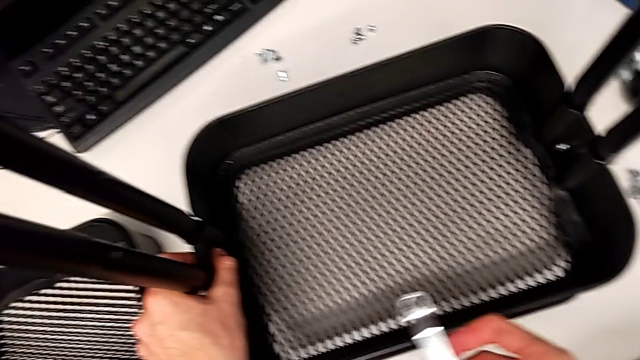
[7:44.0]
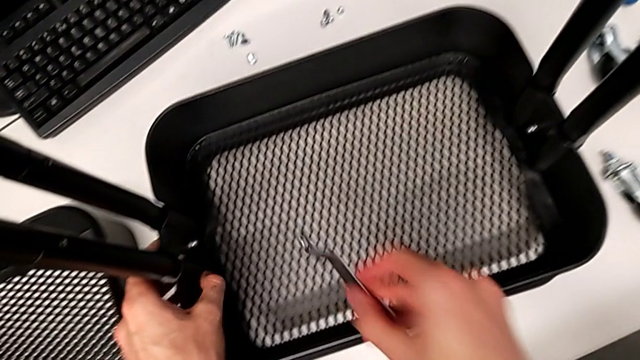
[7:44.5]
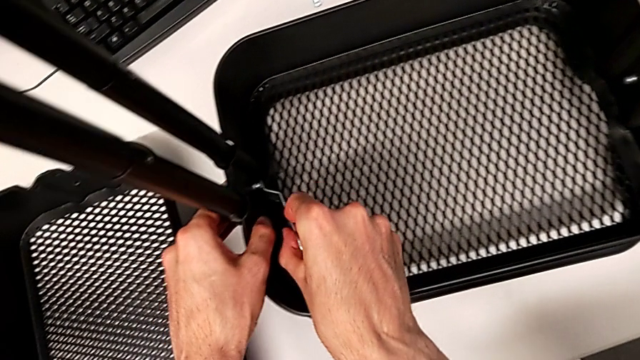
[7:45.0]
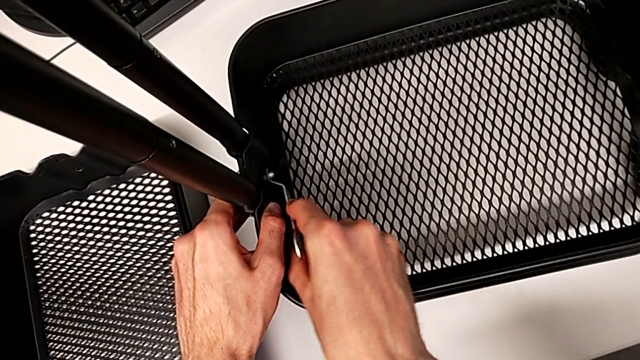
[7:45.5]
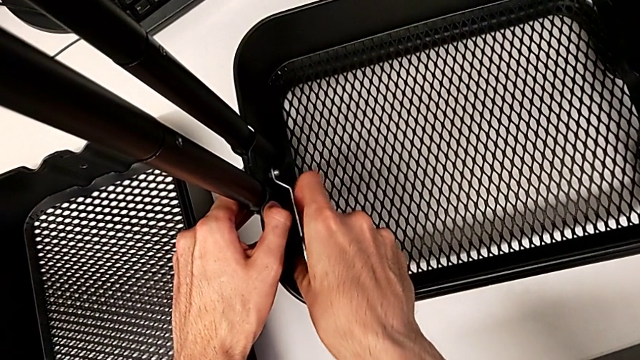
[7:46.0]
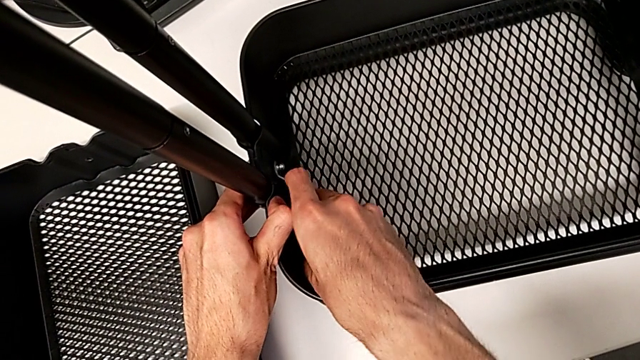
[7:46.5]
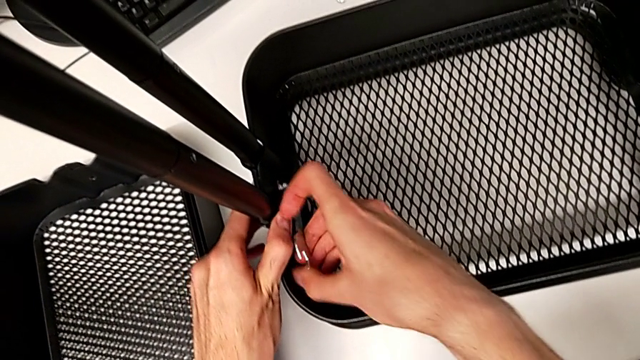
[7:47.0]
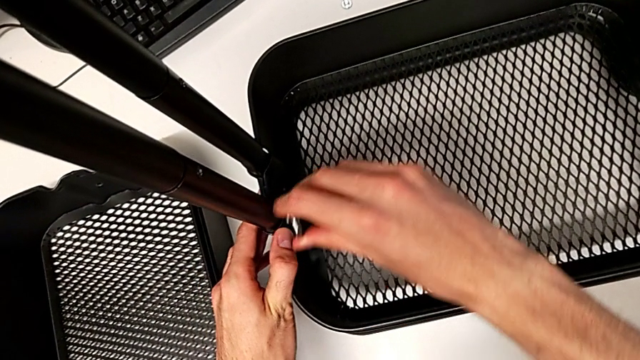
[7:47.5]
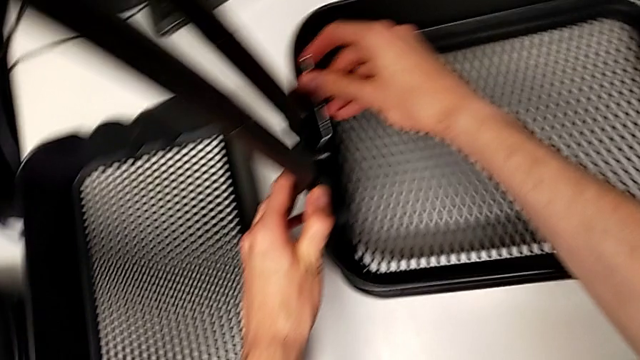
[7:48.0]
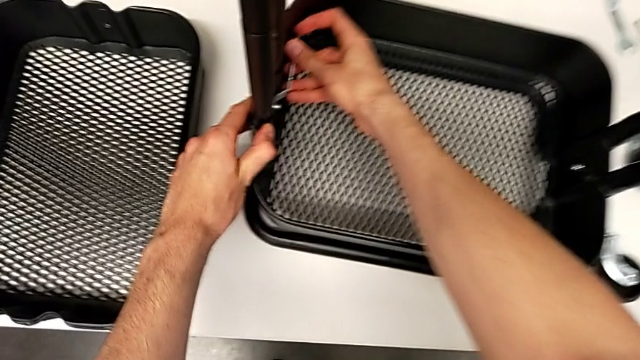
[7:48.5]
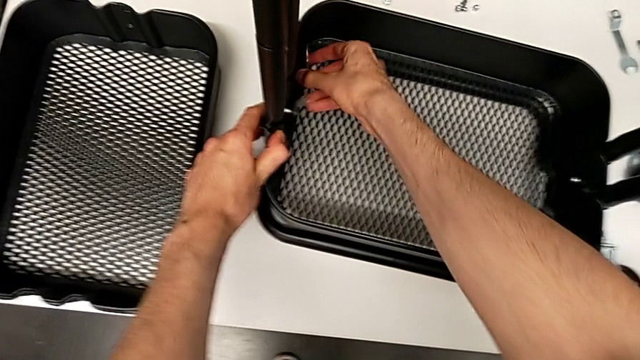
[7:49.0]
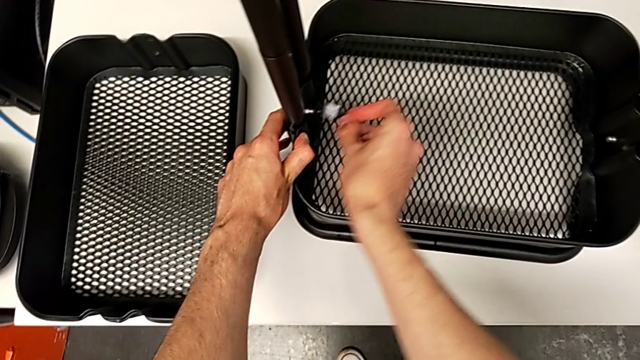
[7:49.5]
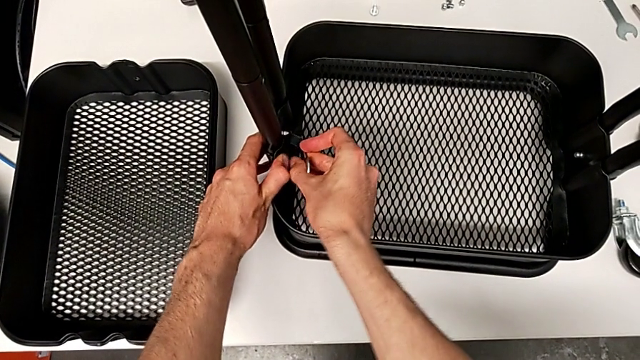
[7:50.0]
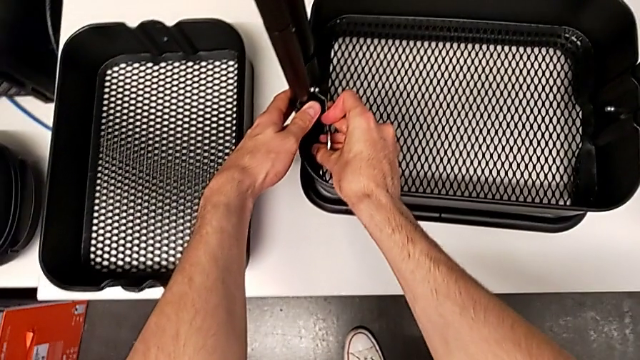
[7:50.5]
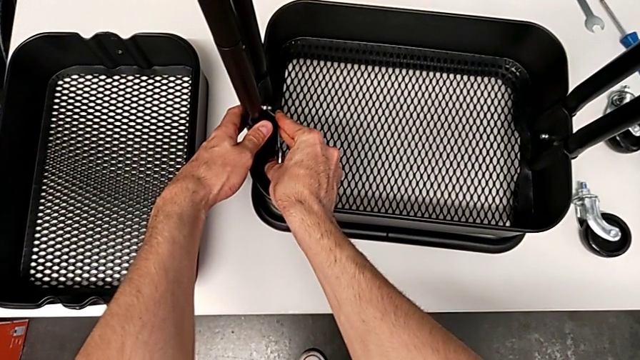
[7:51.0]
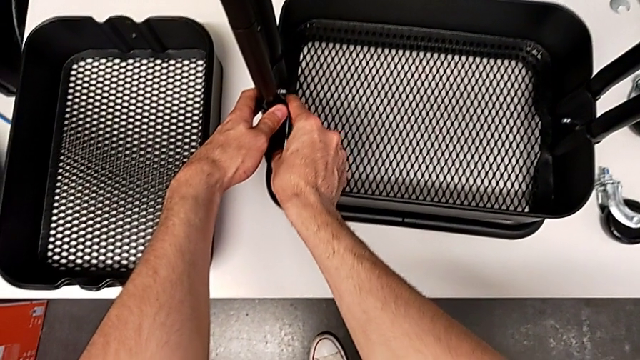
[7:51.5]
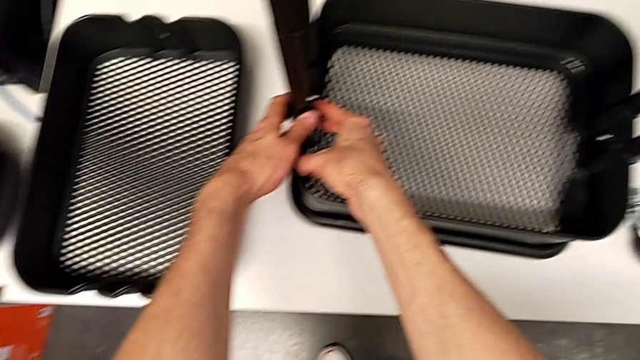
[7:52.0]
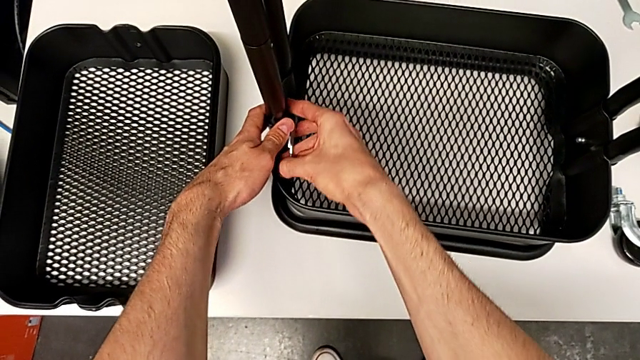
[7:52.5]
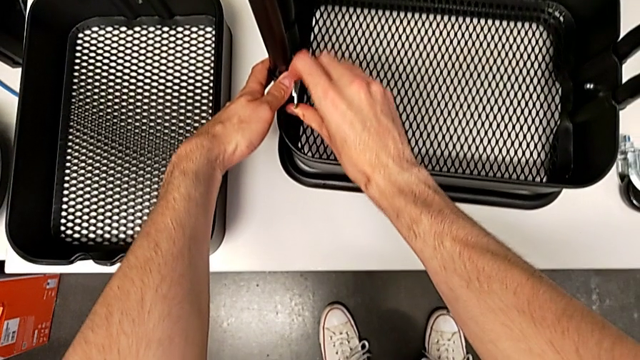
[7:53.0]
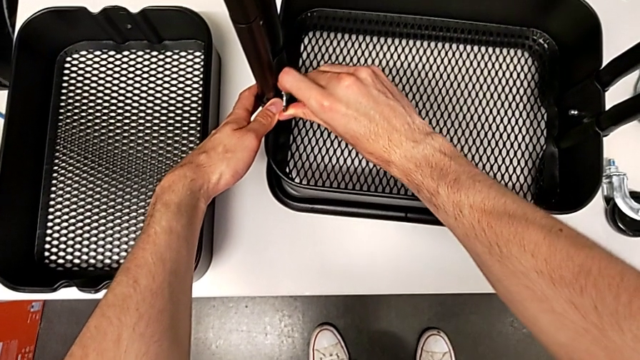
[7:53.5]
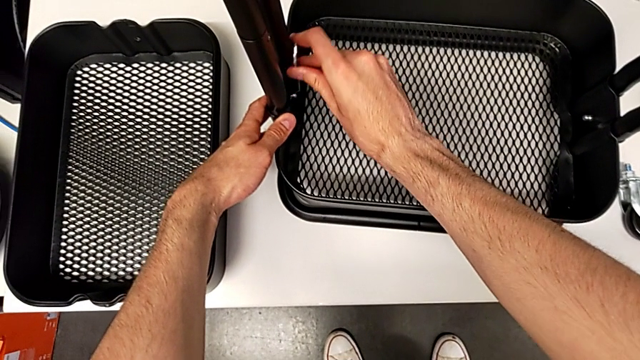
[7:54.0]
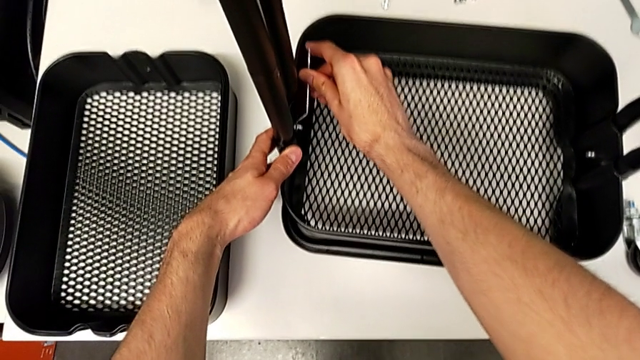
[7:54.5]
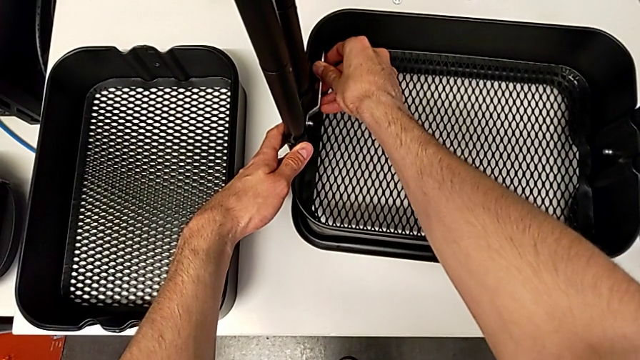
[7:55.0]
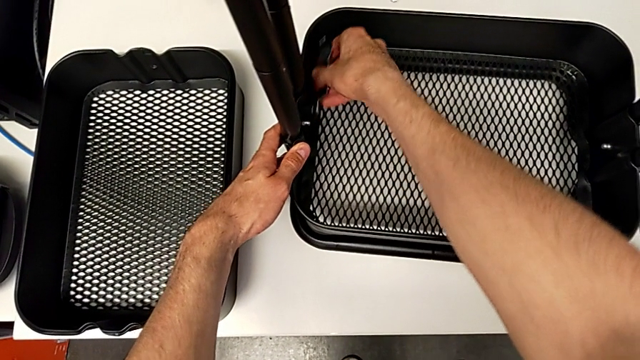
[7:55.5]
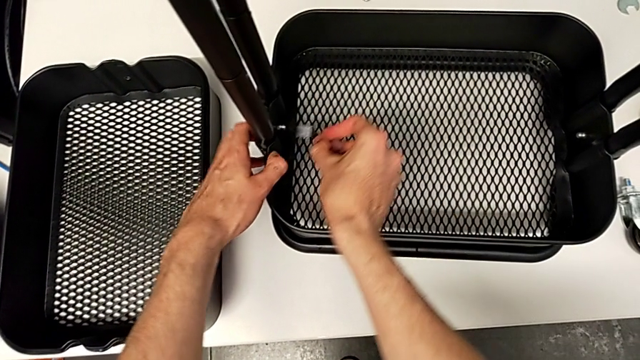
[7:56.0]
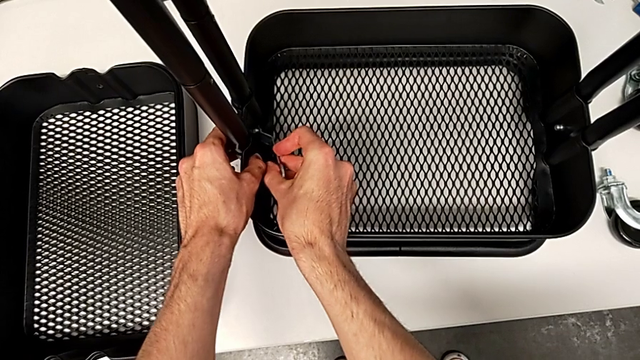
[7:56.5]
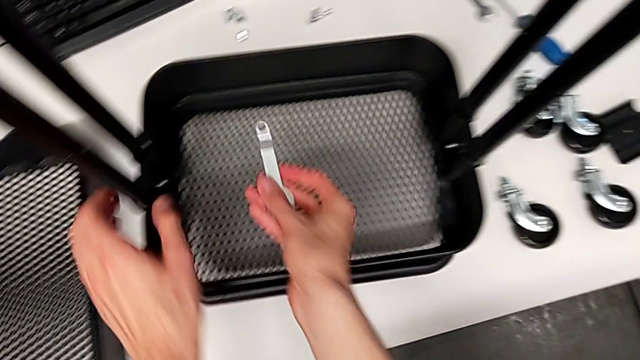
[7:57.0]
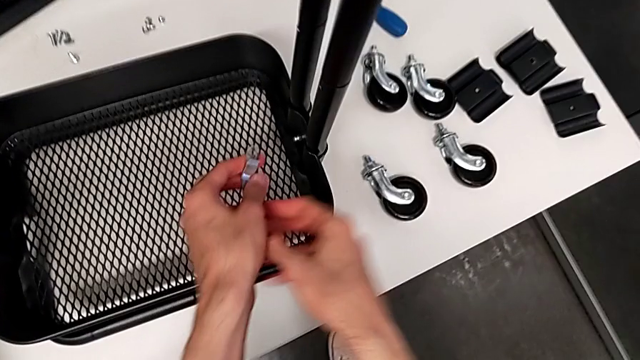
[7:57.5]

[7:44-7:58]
The camera wearer is placing the grid tray on the rolling cart. They keep pressing the first screw.

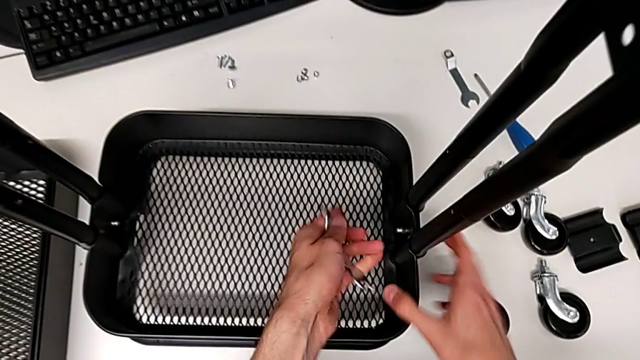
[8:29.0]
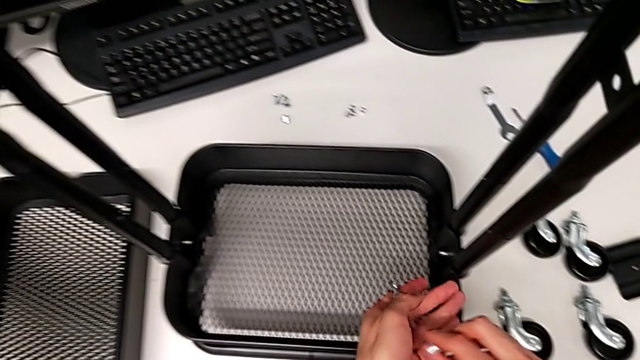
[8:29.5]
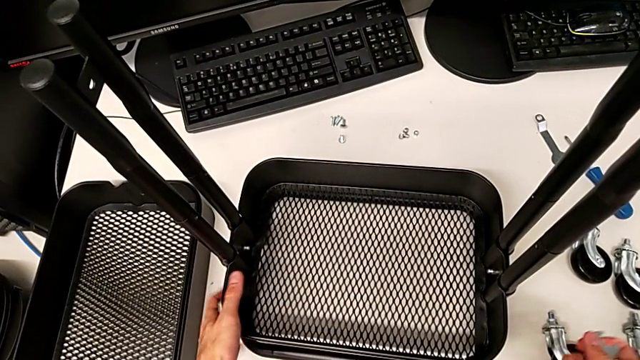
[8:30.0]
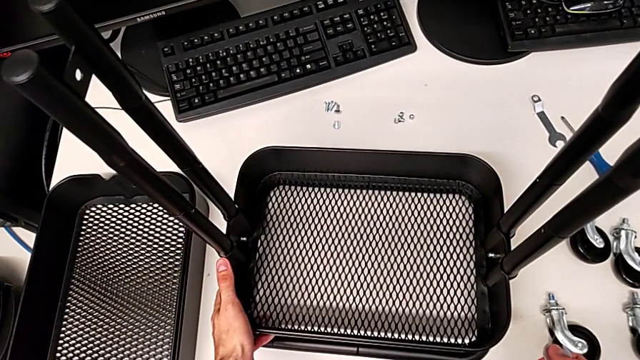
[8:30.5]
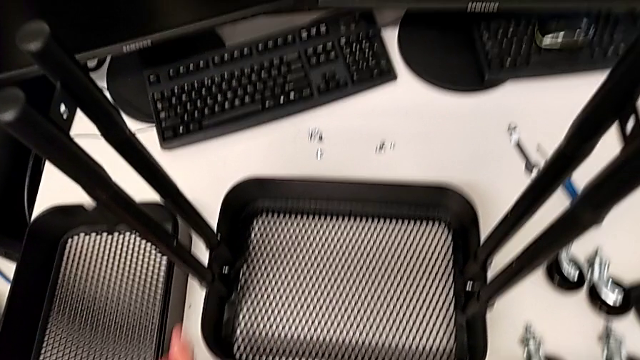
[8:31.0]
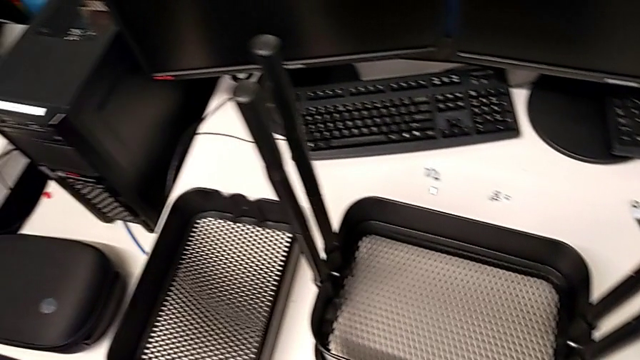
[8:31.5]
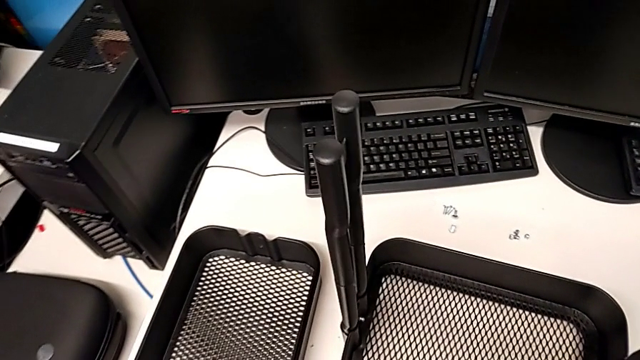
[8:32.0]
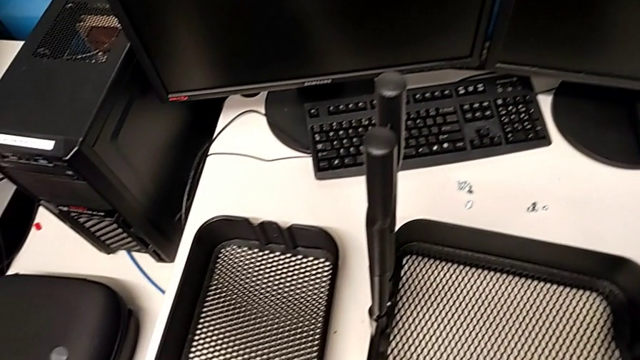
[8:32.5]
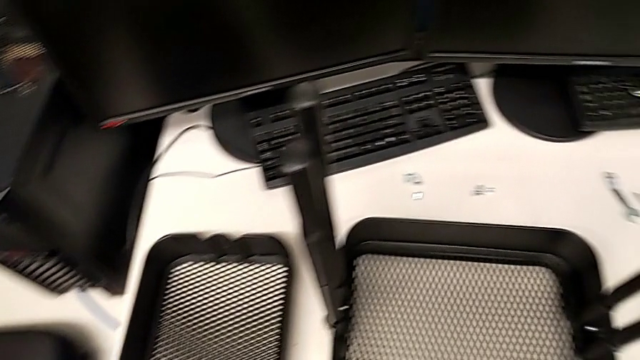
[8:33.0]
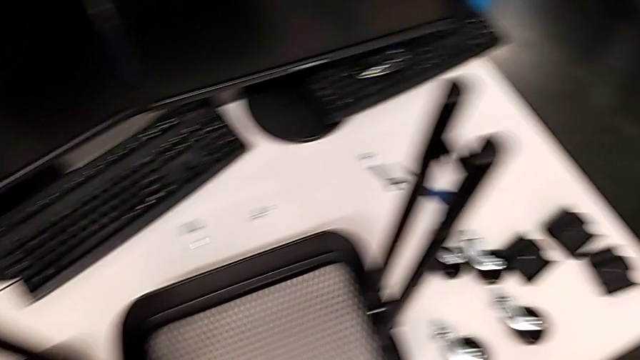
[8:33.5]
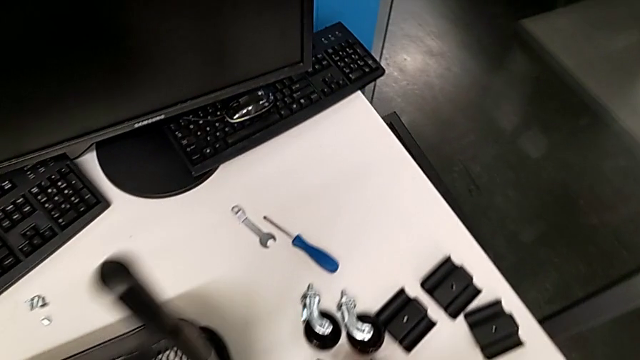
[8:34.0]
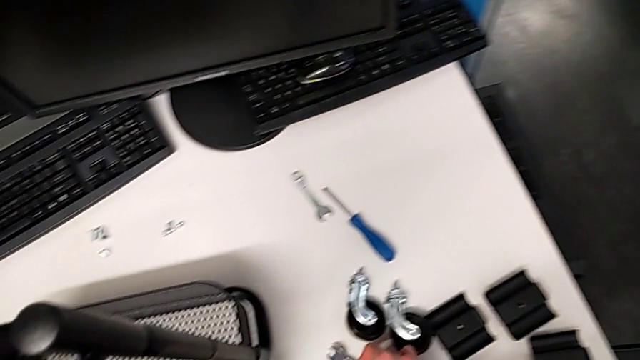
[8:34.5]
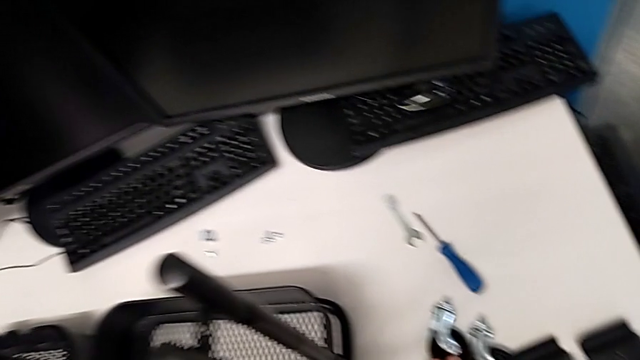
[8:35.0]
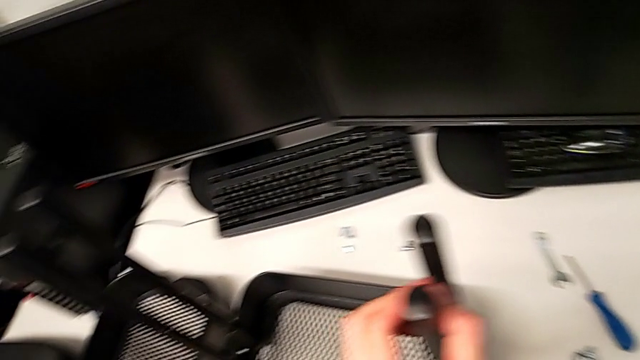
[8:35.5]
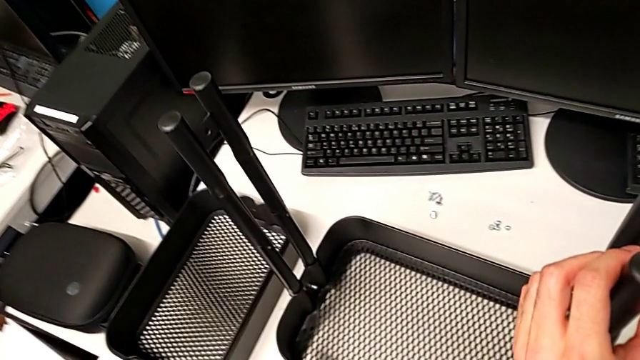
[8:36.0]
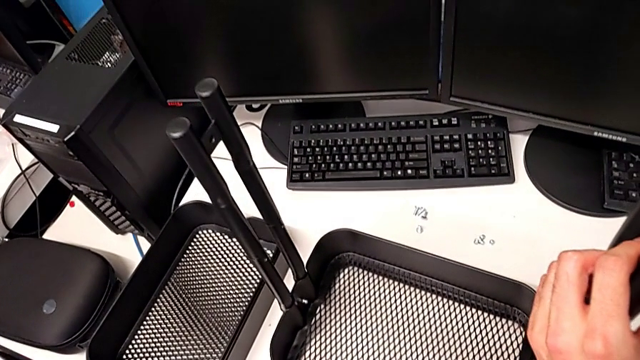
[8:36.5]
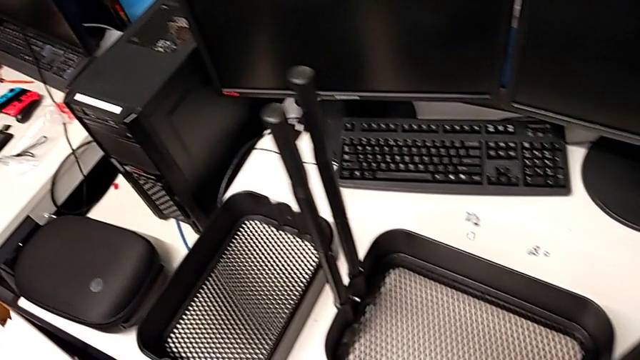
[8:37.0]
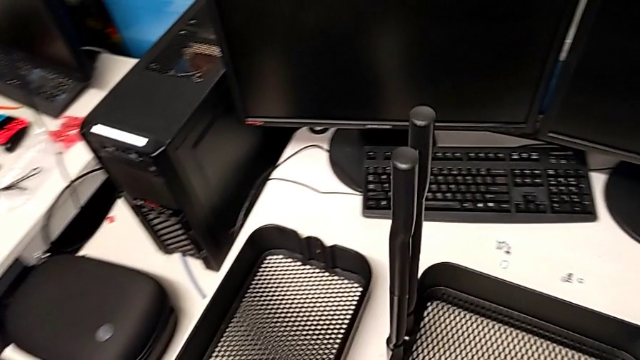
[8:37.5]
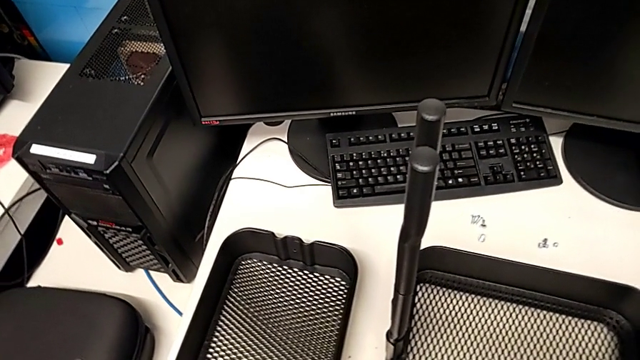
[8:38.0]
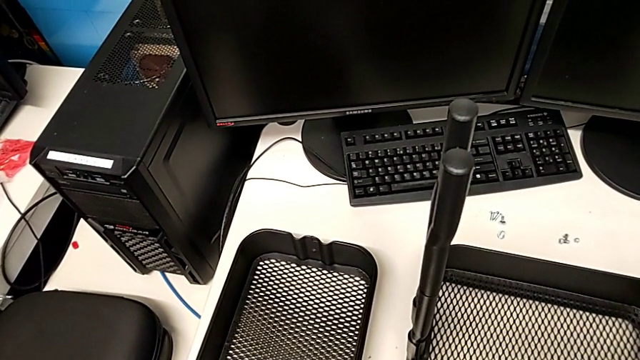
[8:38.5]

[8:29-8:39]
The camera wearer is inserting the other two trays into the rolling cart and assembling the top grid tray.
